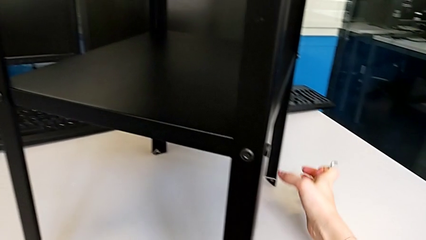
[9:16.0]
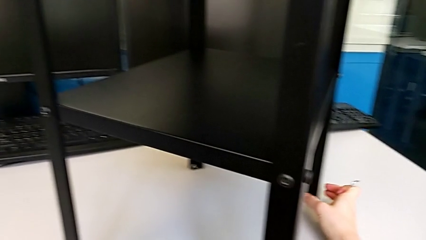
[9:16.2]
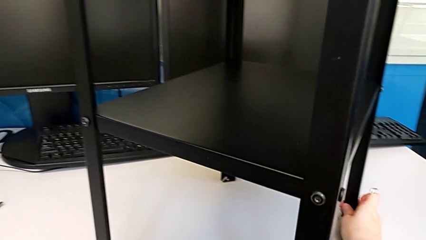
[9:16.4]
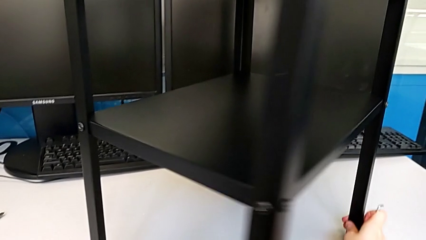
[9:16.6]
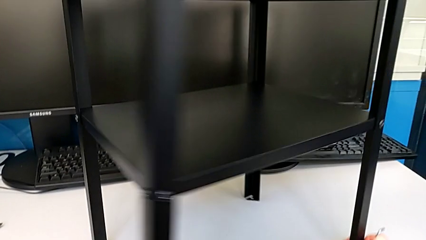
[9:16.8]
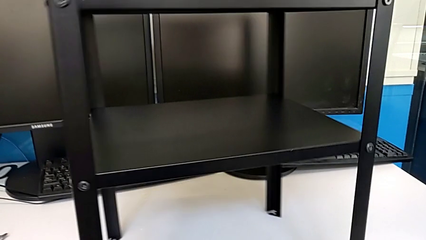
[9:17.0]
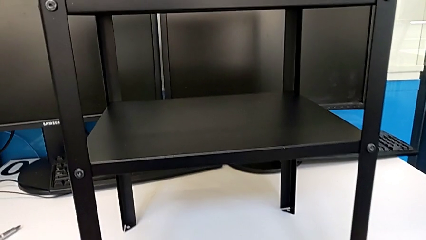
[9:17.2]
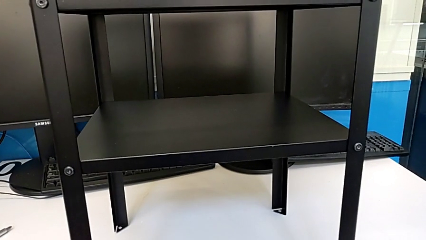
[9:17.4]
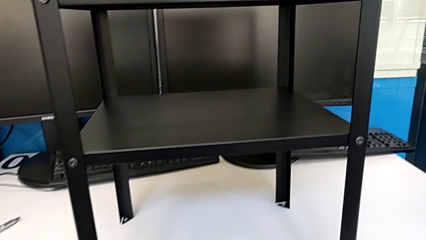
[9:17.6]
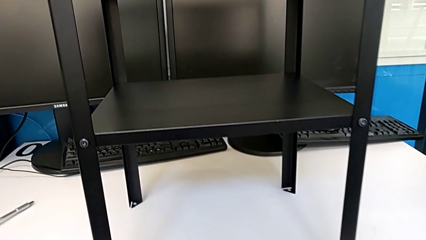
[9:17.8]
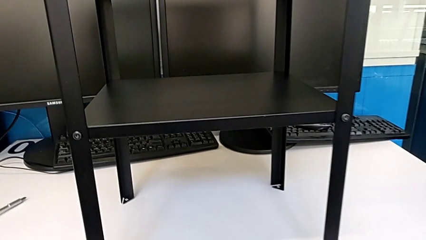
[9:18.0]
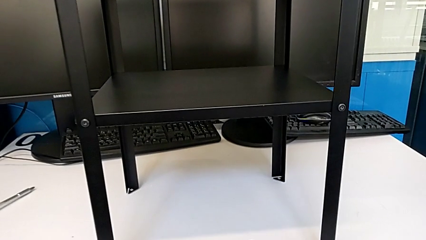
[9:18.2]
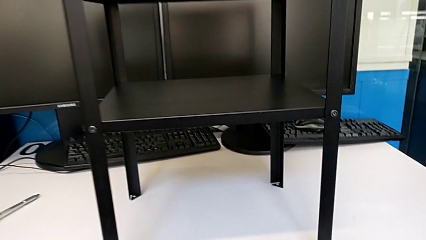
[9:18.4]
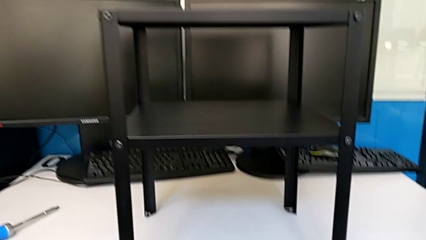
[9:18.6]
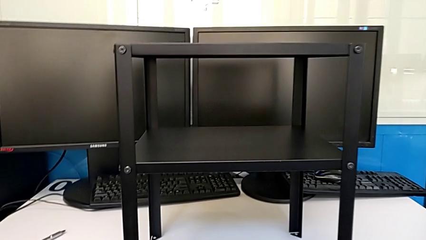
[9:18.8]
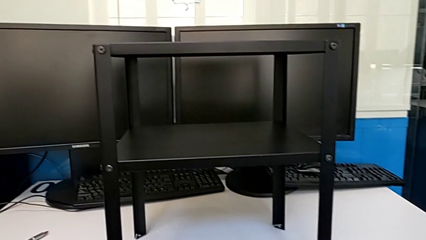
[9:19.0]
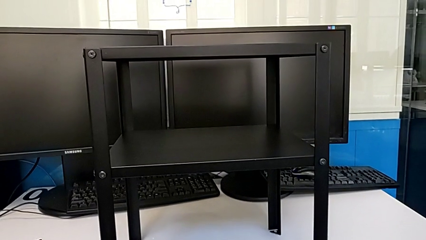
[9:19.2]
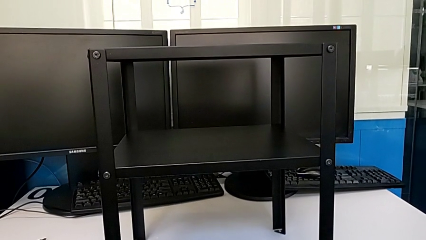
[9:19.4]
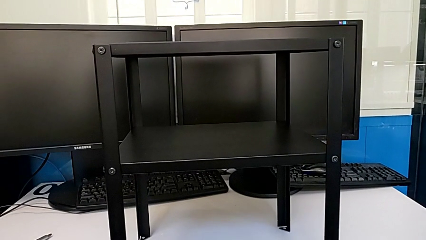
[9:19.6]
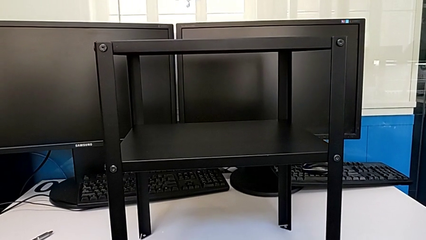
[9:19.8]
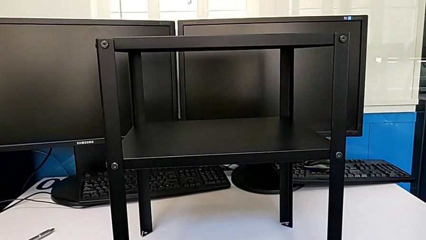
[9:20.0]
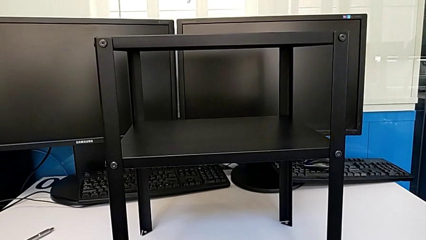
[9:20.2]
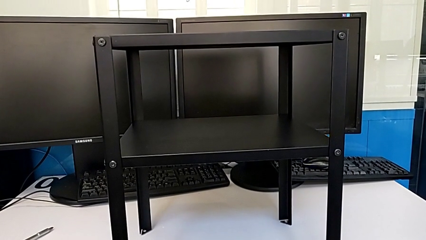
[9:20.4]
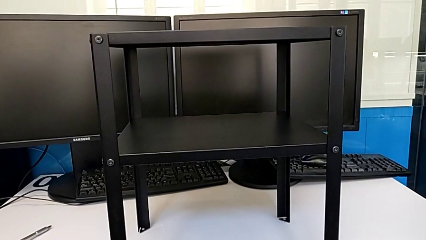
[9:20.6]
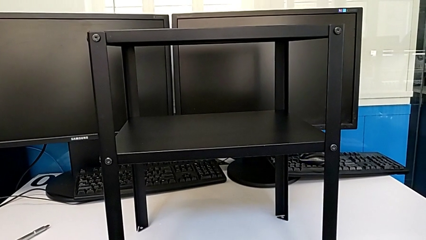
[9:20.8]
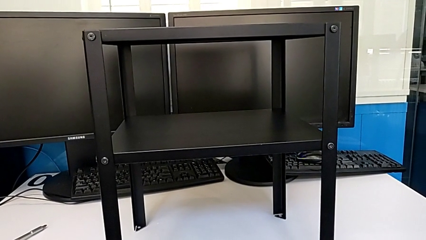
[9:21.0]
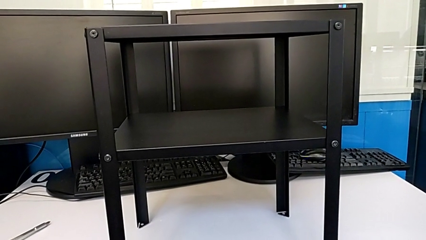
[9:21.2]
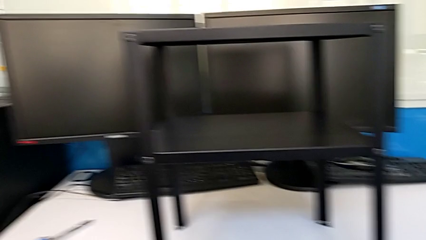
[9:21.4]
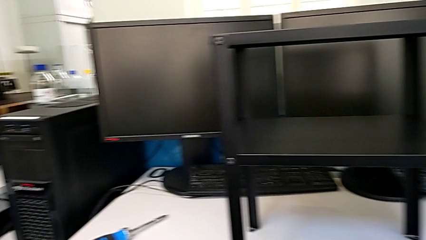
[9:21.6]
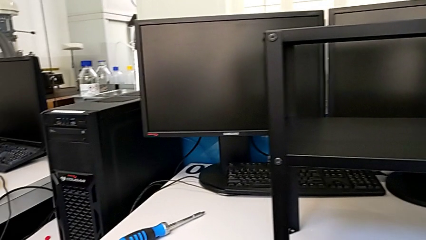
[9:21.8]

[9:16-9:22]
The camera wearer is tightening the hex socket heads on the fourth leg. They rotate the tray and drop the Allen wrench.
